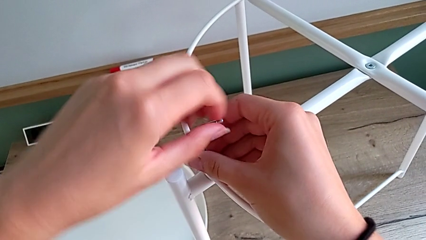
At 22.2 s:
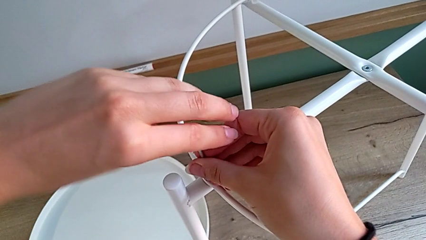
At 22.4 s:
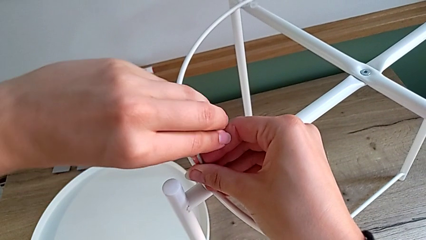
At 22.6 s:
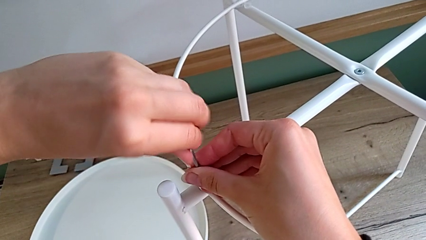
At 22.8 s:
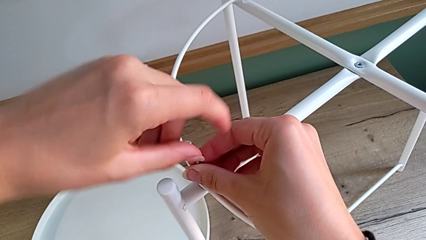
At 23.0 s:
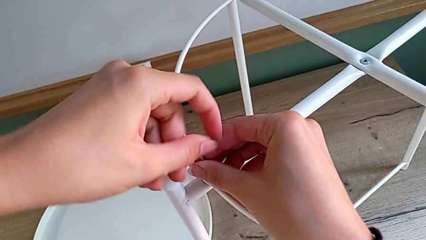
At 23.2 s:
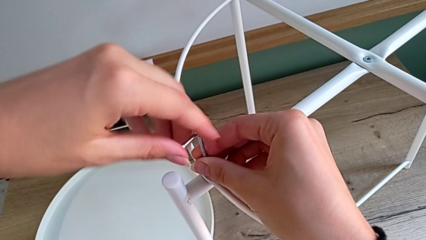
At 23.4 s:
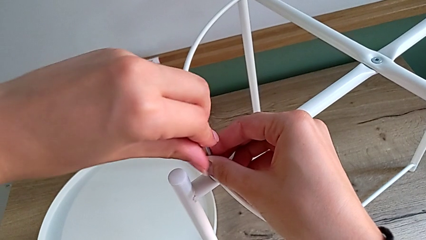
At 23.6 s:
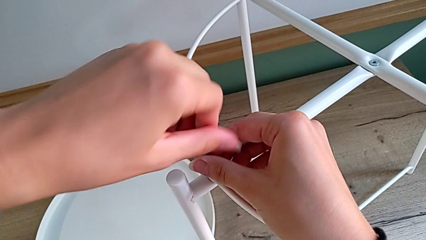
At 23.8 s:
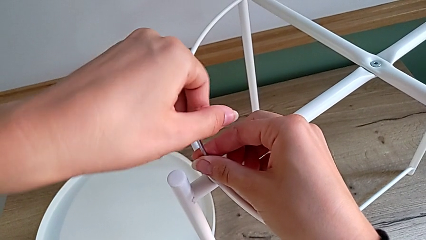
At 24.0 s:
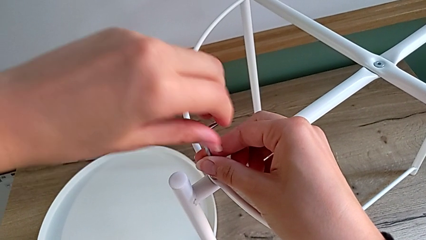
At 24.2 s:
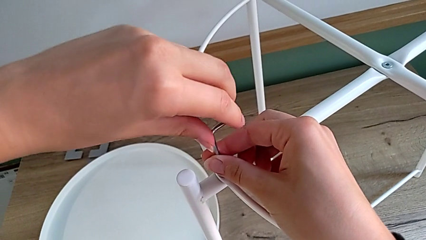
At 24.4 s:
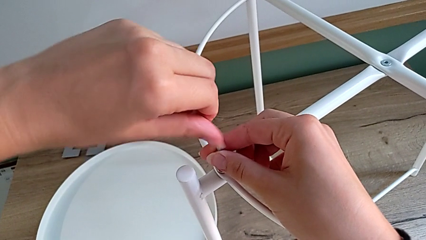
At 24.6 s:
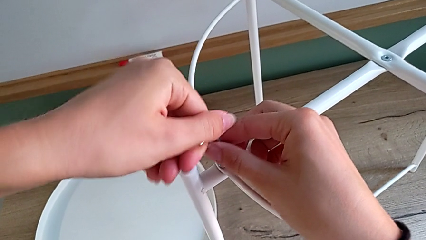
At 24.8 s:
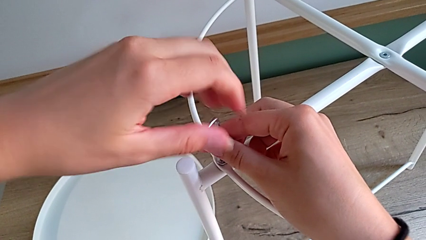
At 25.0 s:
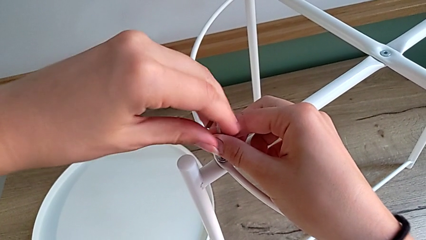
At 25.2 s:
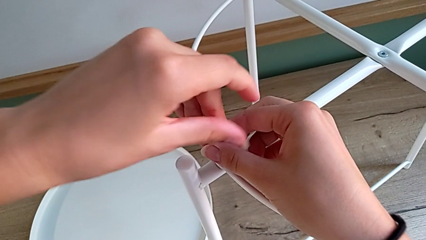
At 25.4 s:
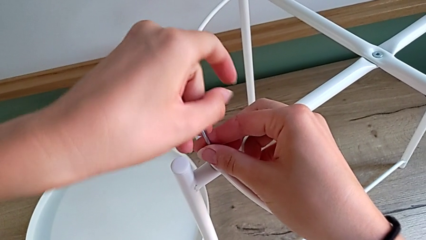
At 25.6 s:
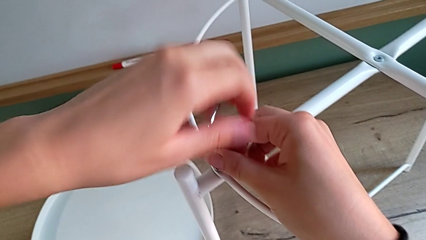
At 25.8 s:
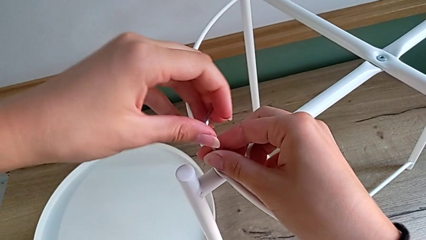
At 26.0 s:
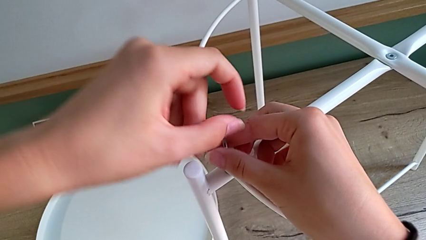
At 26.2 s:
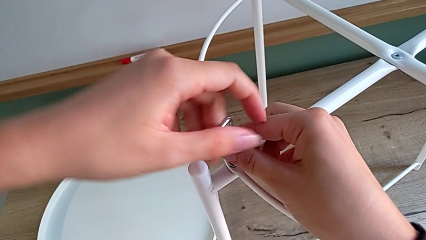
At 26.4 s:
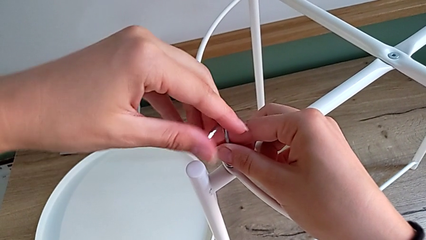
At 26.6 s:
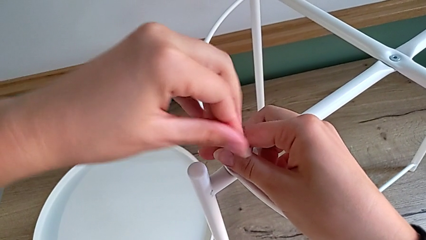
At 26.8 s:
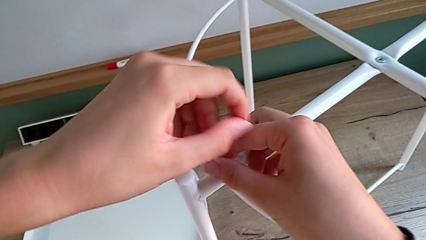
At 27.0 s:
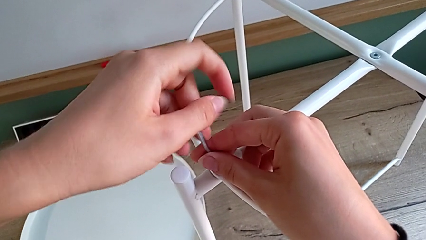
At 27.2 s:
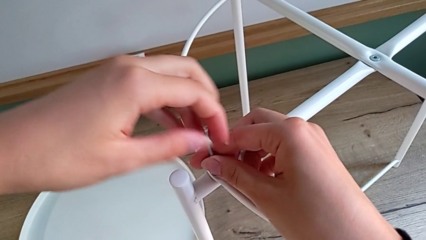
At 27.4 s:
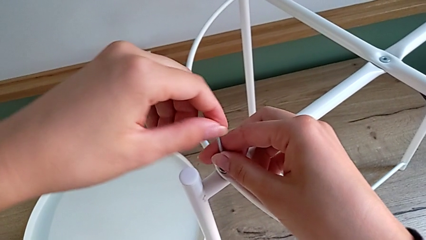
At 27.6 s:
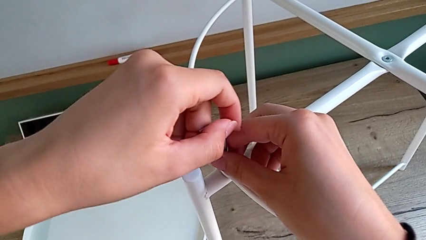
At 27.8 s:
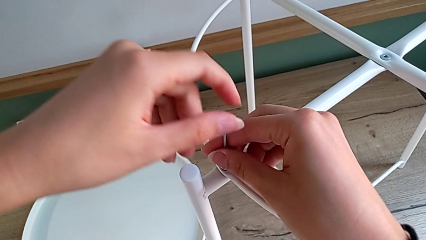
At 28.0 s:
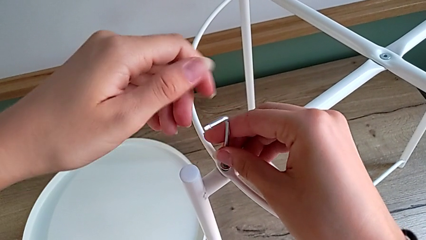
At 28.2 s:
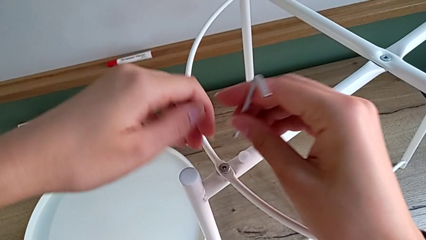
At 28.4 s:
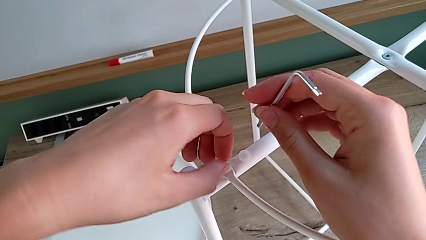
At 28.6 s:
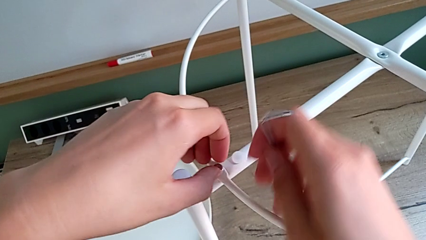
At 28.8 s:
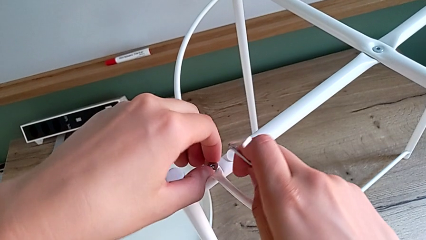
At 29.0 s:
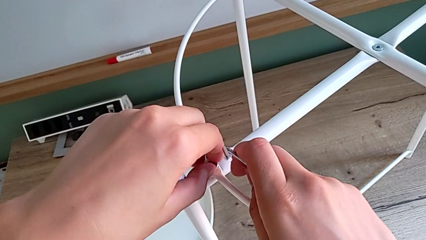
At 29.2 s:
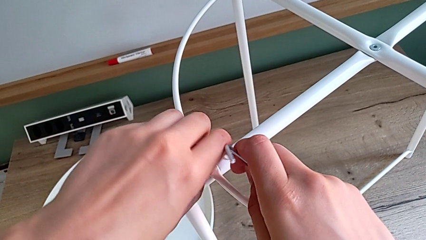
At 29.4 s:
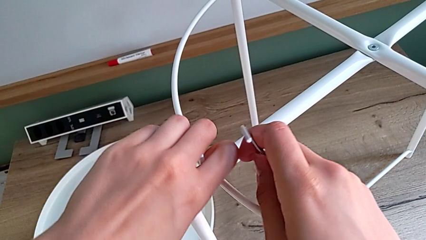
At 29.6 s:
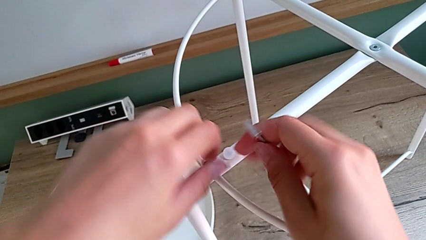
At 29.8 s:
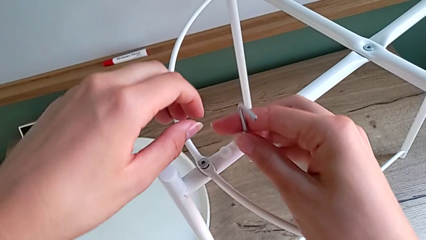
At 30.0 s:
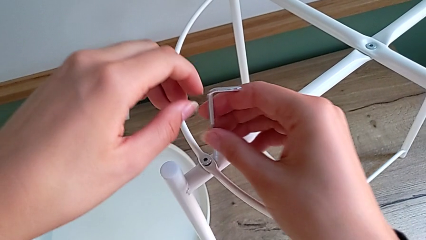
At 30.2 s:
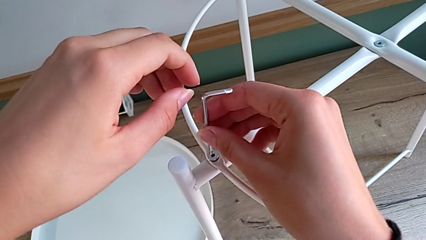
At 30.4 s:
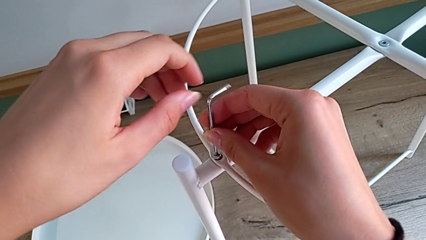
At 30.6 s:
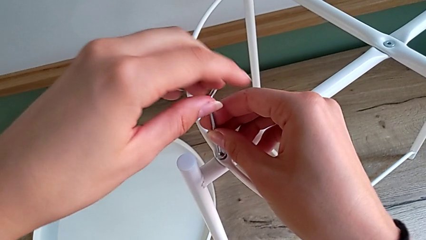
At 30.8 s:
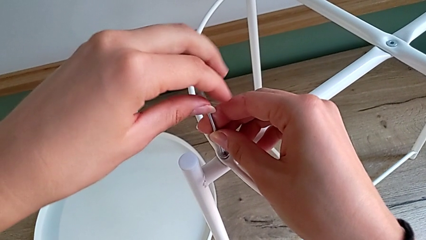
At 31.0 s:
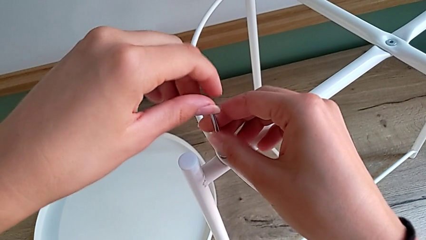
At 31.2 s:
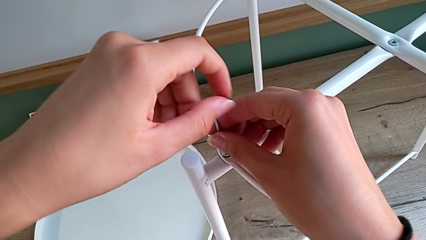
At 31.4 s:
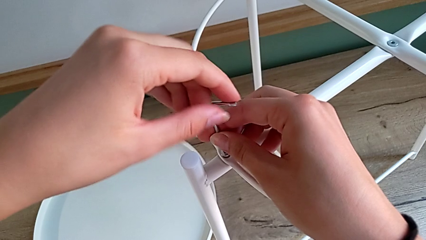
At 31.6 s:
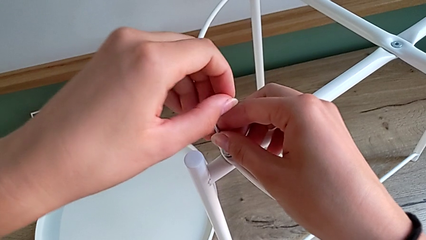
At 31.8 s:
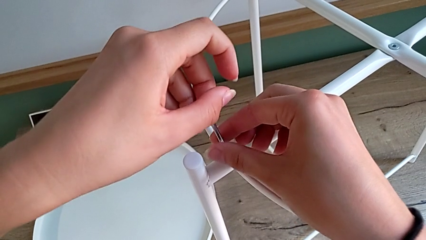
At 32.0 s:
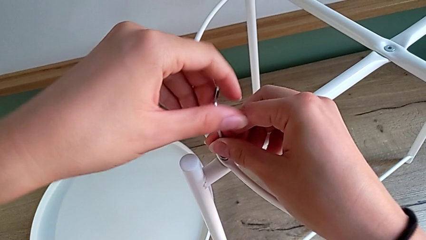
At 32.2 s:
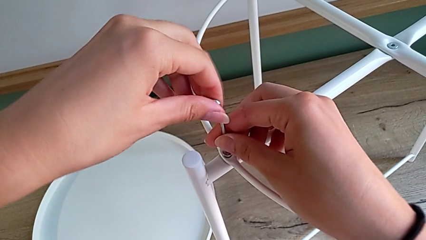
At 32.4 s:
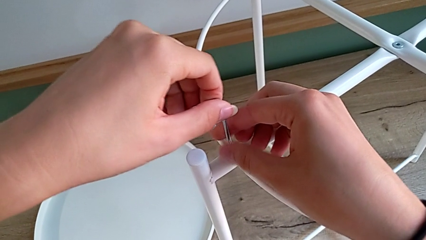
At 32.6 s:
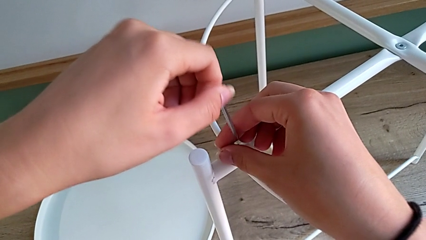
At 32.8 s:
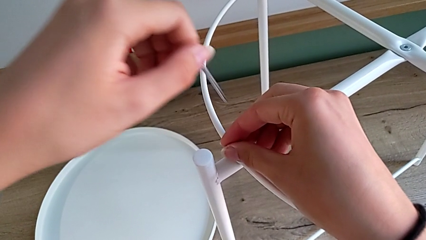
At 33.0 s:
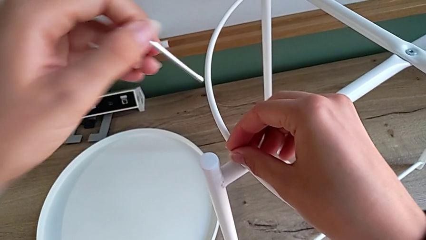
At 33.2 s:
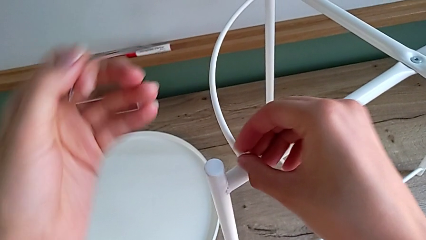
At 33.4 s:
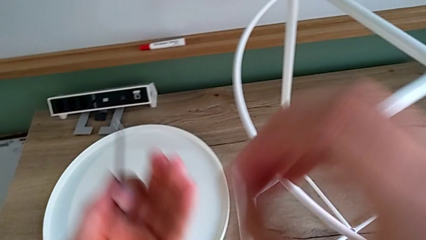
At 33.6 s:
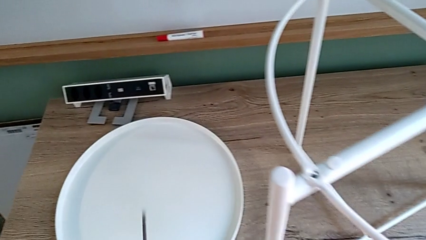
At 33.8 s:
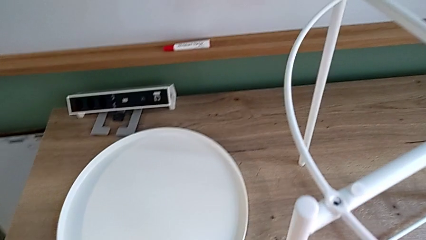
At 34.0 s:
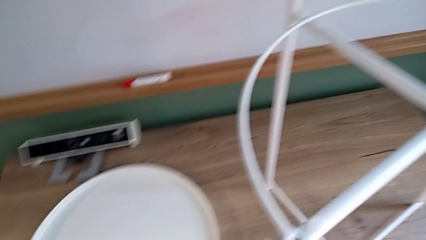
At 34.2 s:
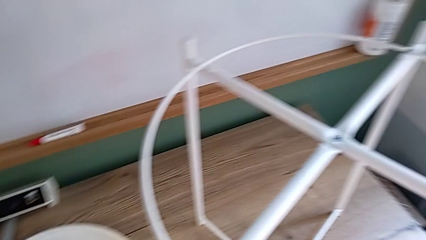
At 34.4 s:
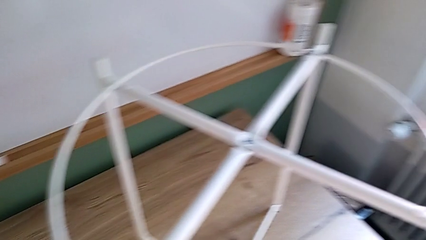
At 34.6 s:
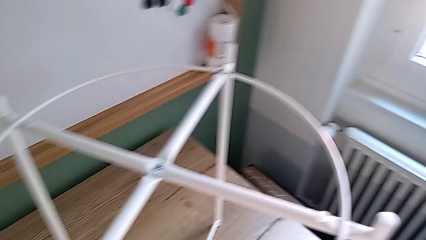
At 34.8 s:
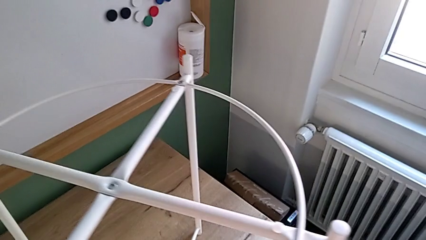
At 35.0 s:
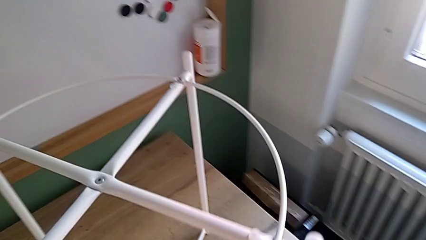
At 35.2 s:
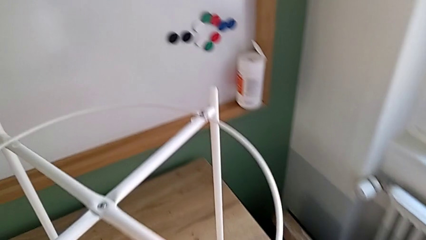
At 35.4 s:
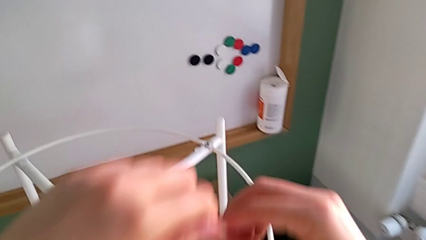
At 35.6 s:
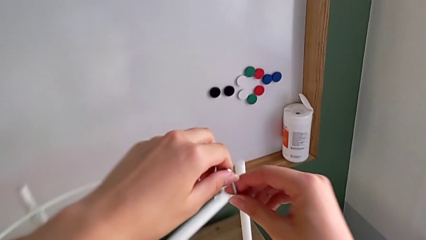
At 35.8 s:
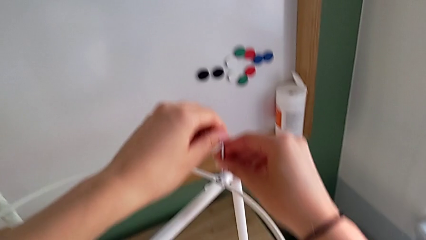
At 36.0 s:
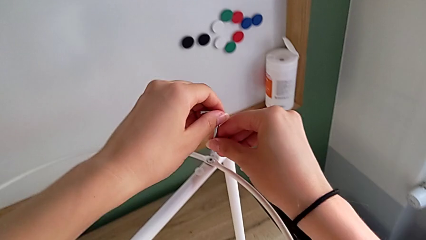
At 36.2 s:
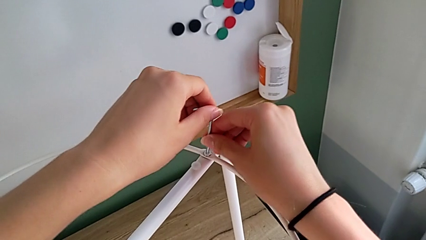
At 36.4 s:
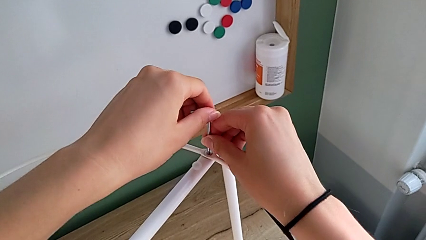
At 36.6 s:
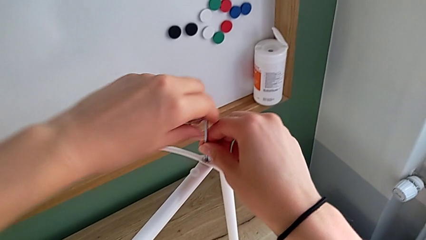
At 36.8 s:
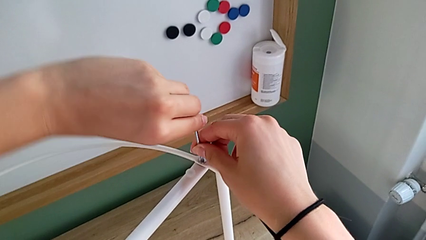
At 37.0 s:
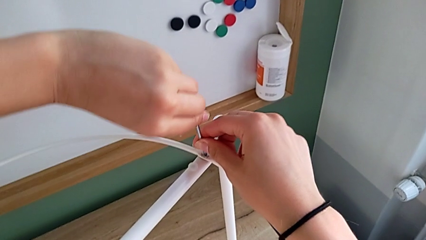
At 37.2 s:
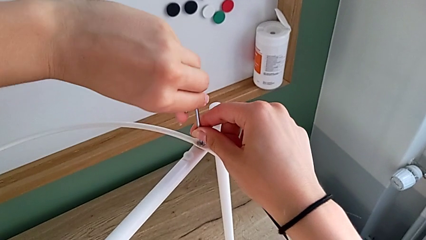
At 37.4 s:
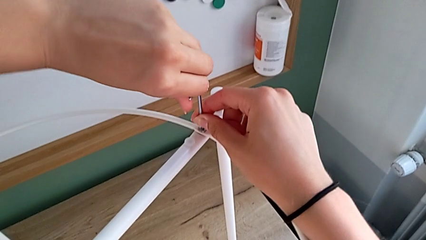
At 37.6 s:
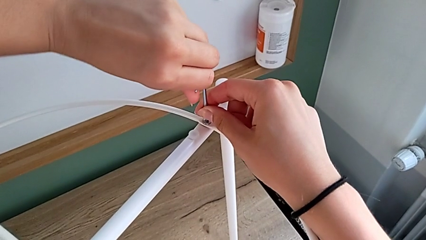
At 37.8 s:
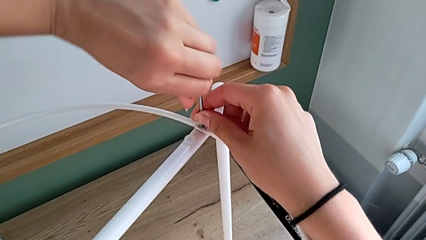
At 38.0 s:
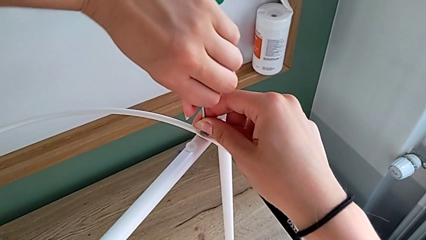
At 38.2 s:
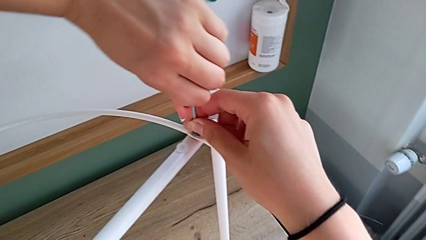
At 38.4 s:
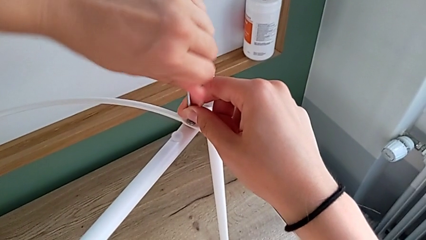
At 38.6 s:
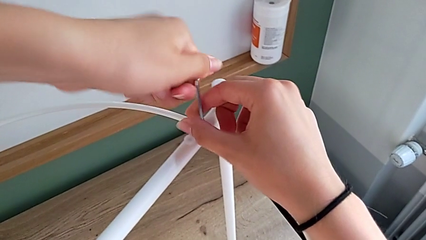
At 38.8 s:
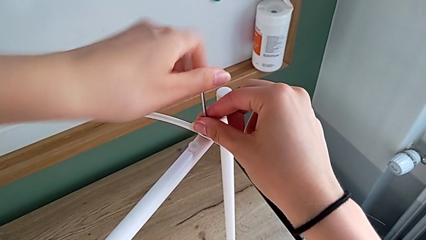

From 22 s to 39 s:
The camera wearer is disassembling the circle. They keep unscrewing the hex socket head with the left hand, wrongly withdraw the Allen wrench with the right hand, not having completely unscrewed the hex socket head, grab the hex socket head with the left hand, insert the Allen wrench with the right hand, unscrew the hex socket head, withdraw the Allen wrench, disassemble the hex socket head with the right hand, grab it with the left hand, place it with the left hand, approach the tray table, insert the Allen wrench and begin to unscrew the hex socket head.
